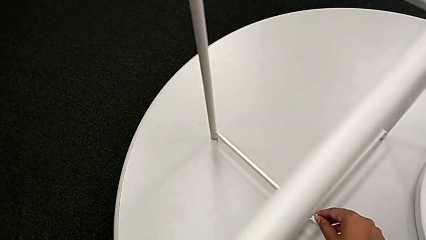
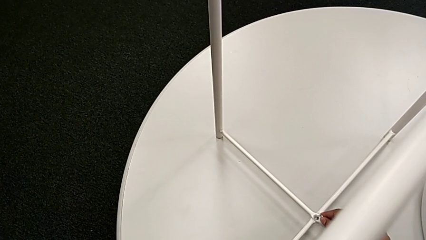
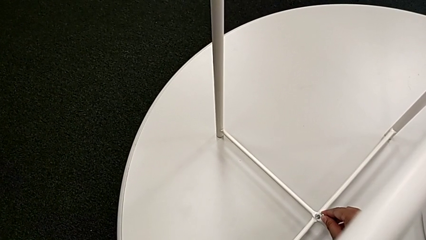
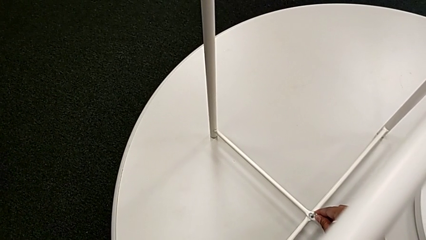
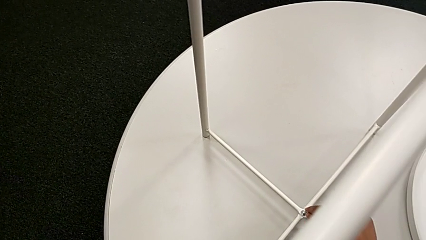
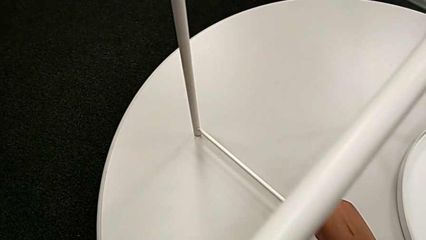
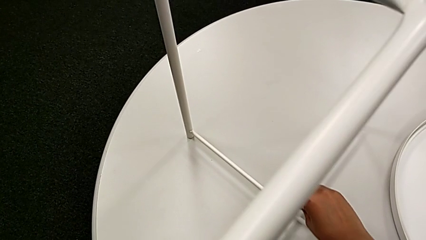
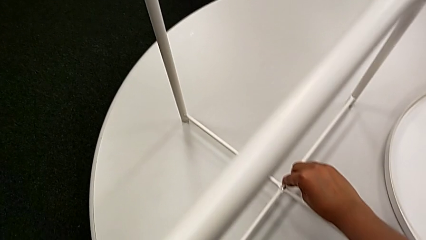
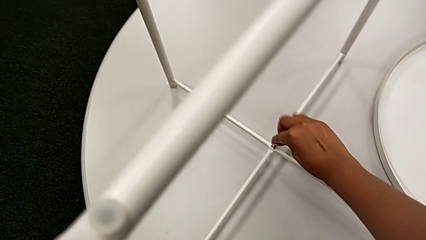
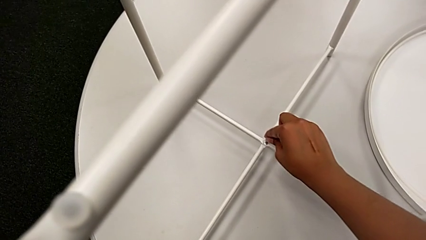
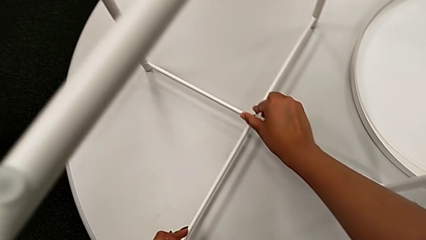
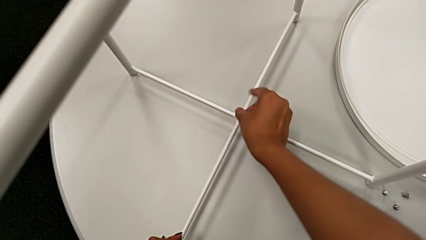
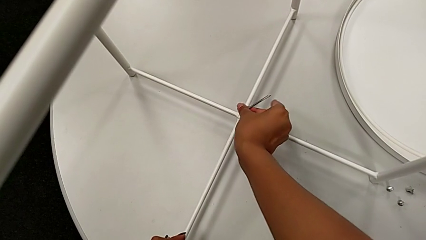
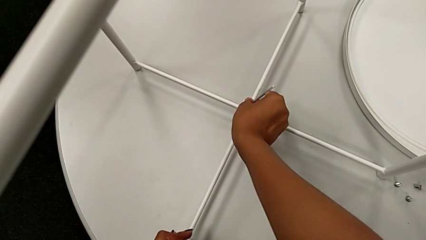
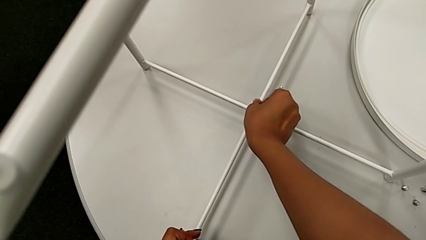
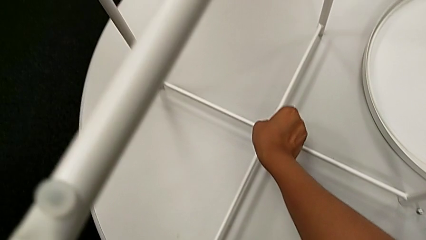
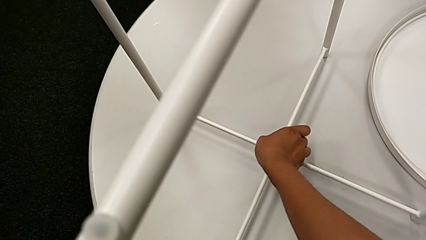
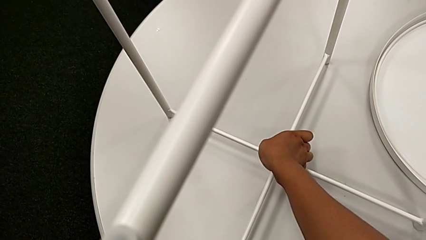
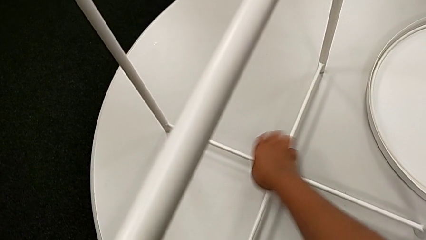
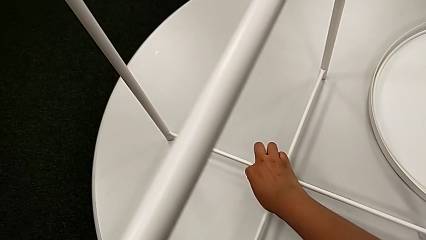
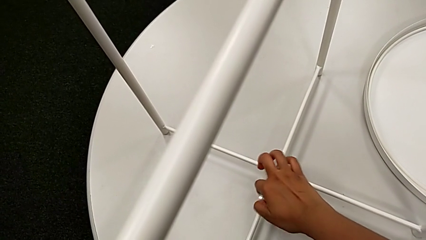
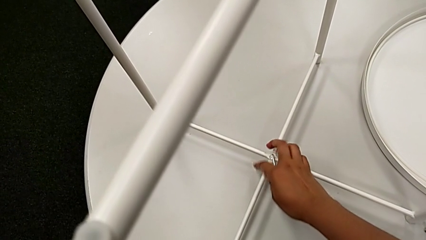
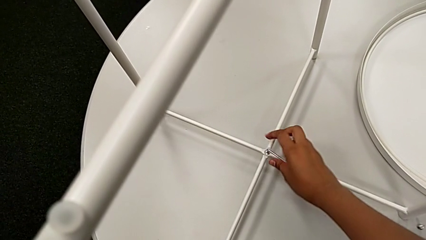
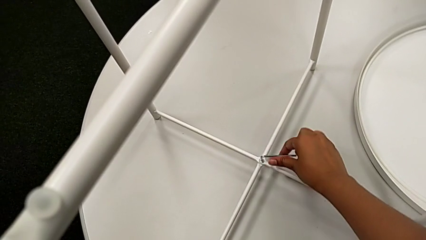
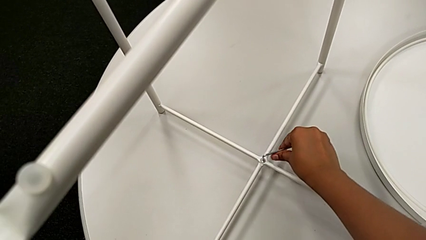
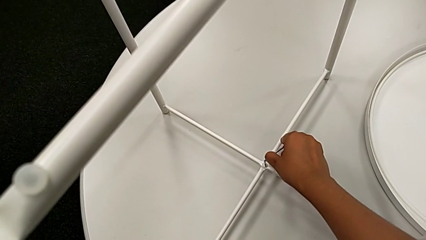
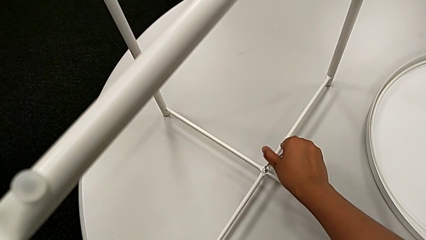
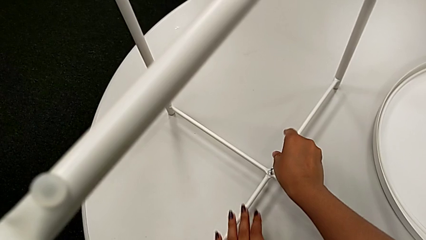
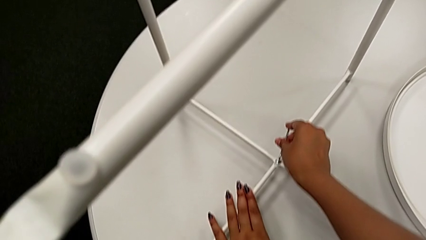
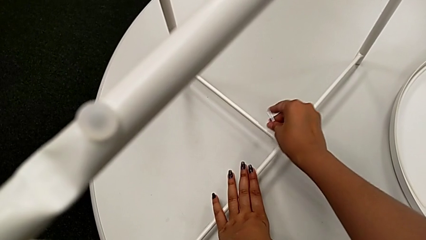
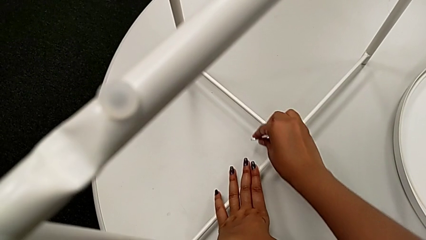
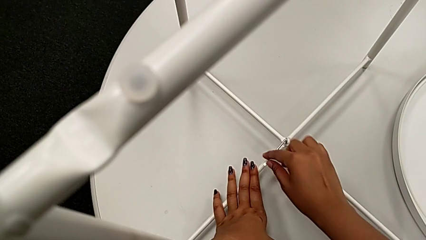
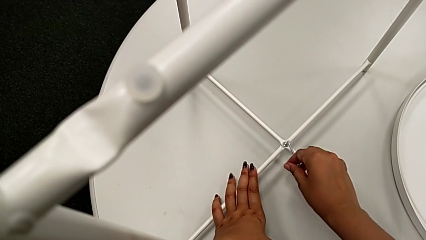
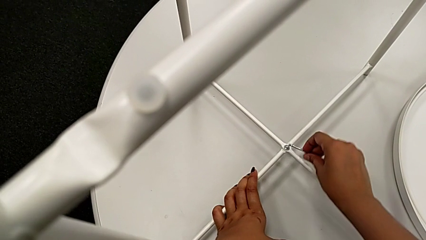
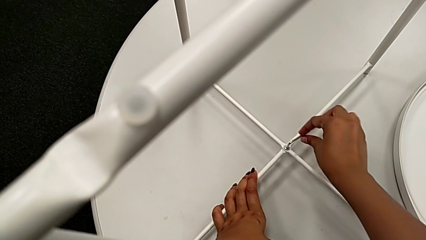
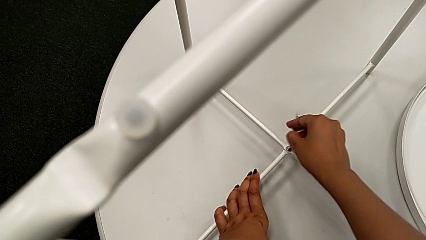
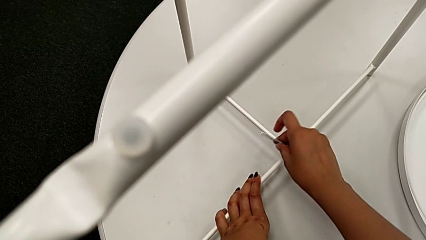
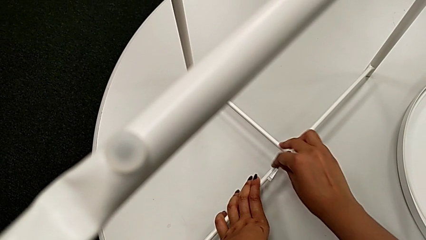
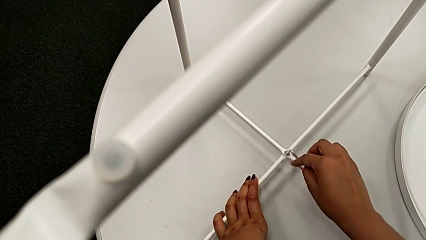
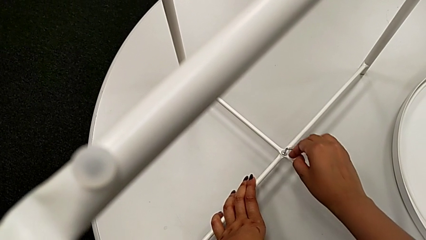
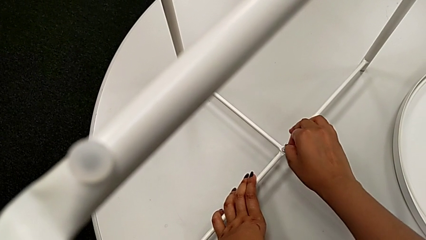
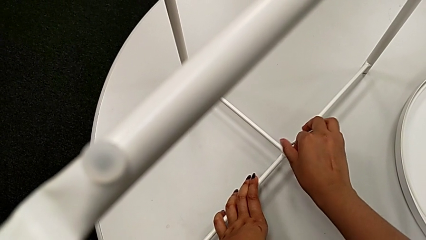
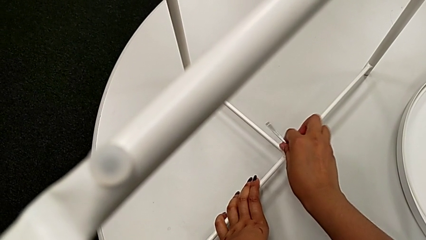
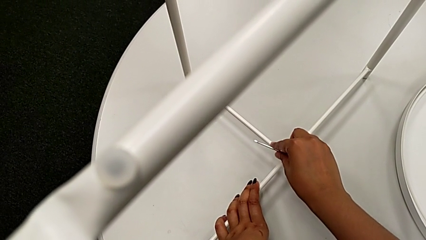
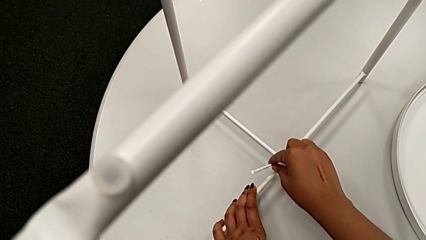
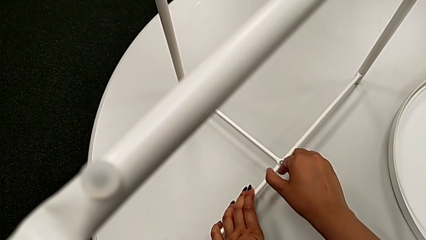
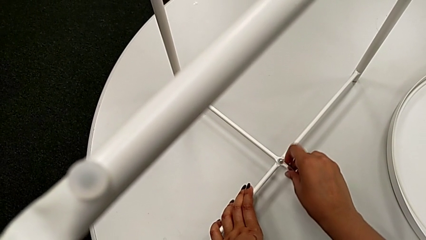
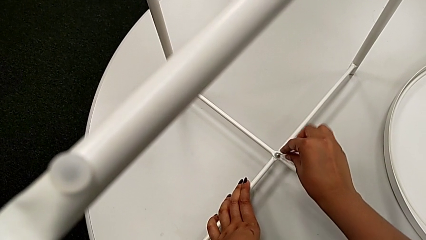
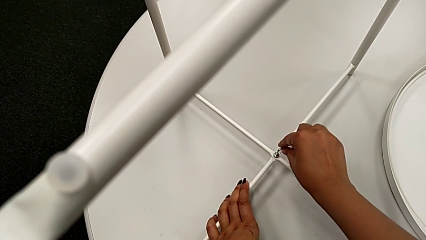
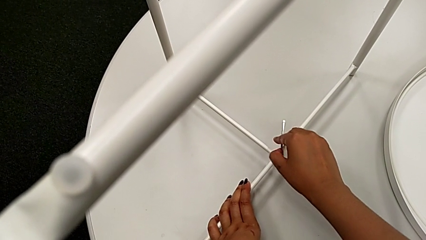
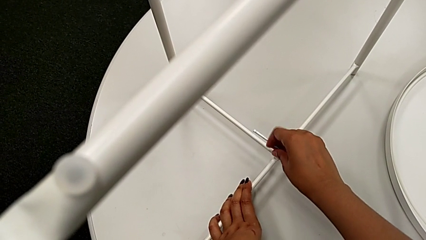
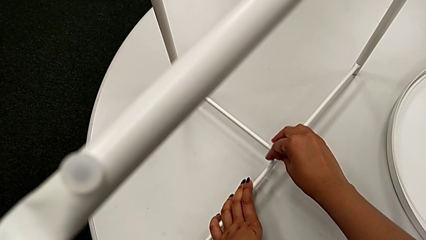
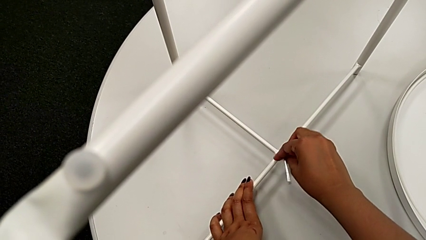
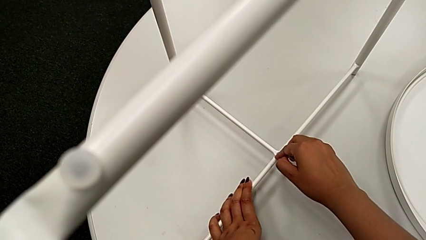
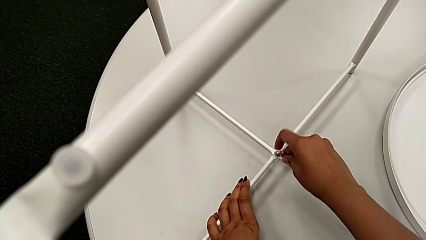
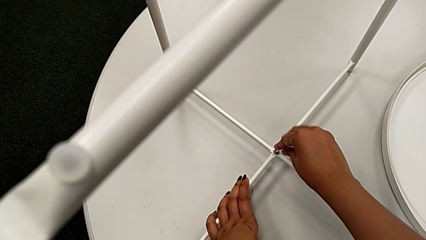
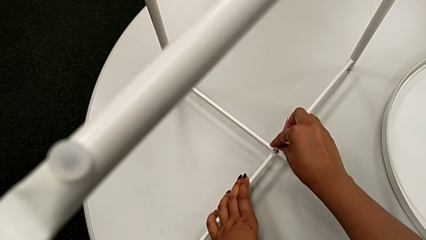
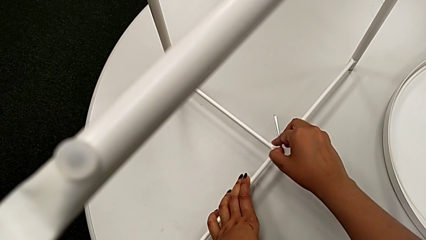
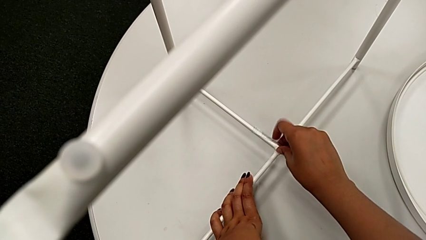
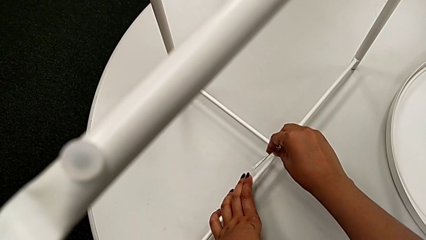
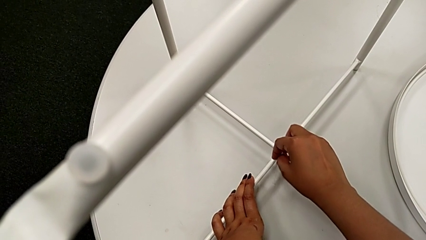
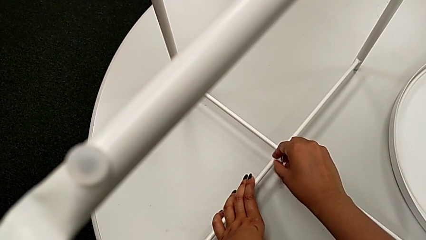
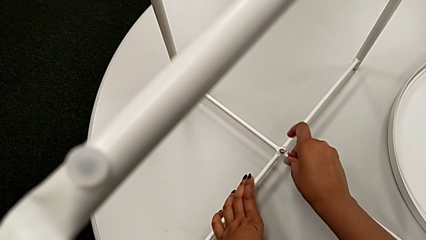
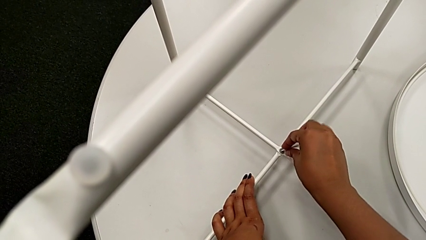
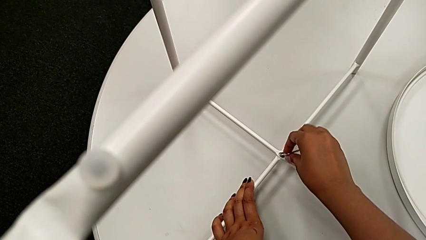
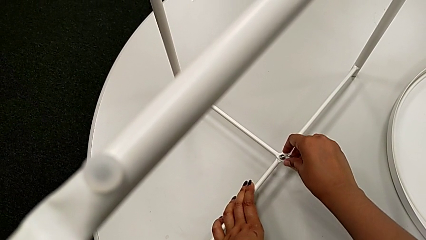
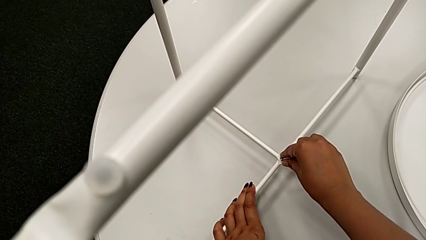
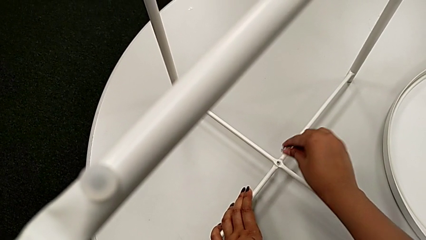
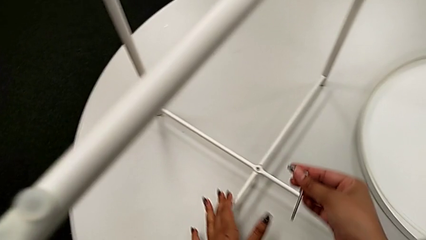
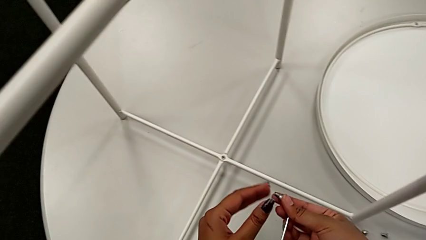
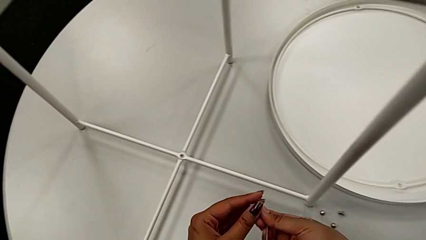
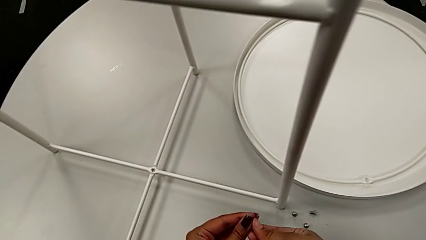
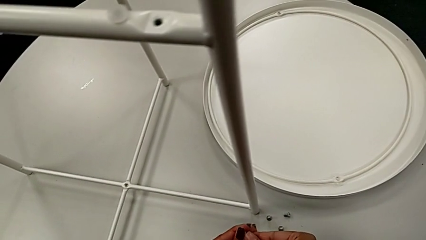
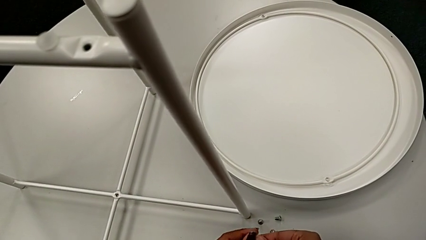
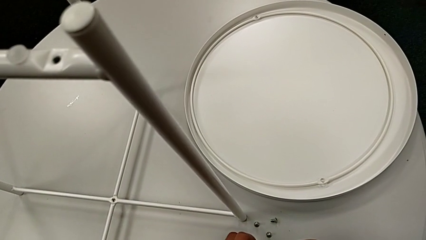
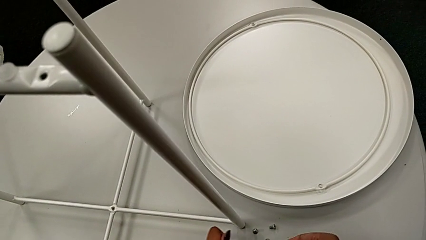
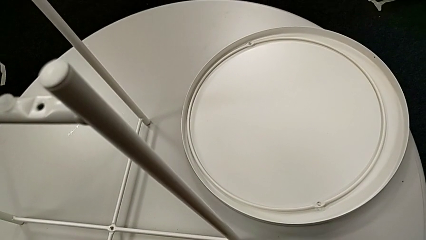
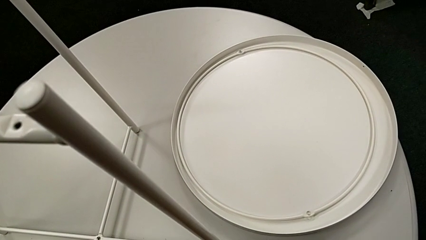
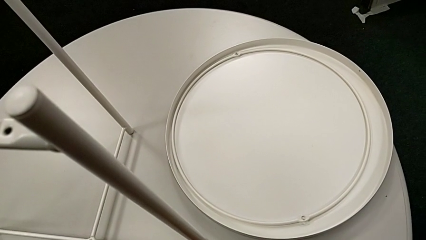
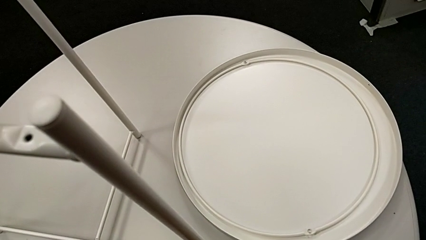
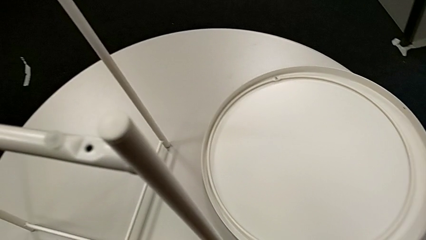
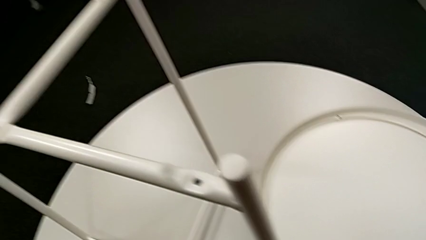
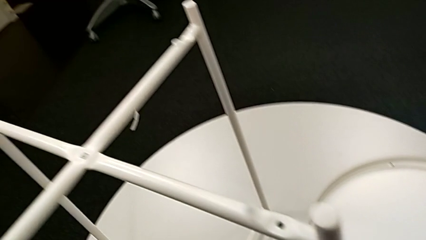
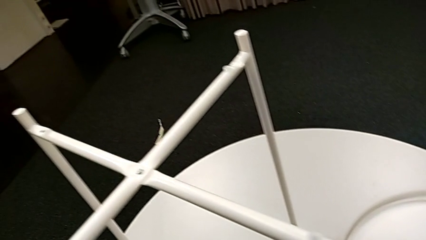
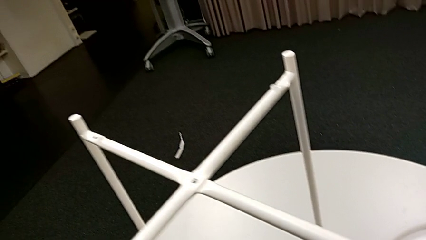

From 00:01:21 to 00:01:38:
The camera wearer unscrews the bottom head socket head. They insert the Allen wrench, unscrew the hex socket head, disassemble it, withdraw the Allen wrench and place the hex socket head.
